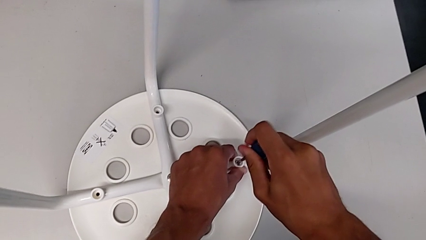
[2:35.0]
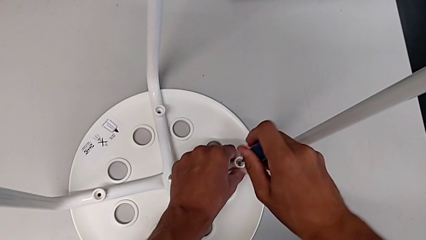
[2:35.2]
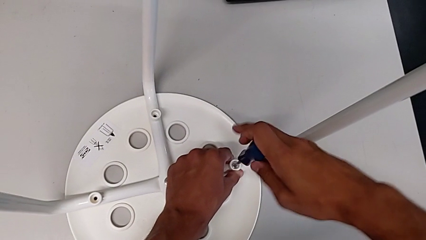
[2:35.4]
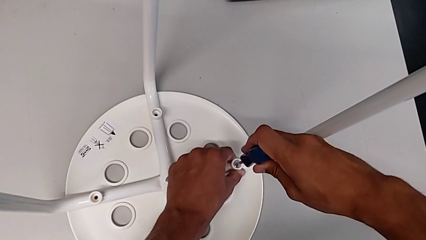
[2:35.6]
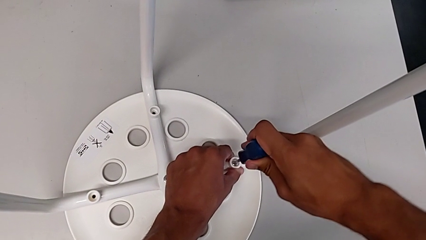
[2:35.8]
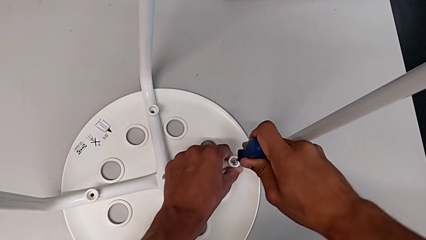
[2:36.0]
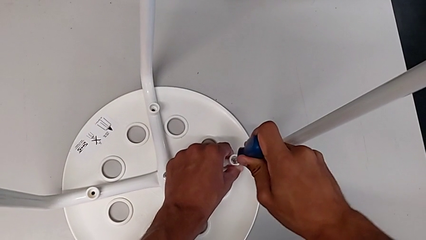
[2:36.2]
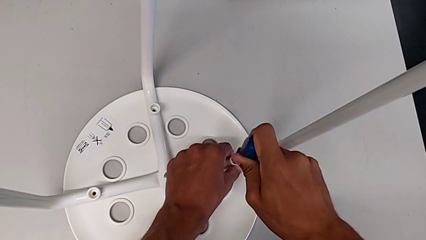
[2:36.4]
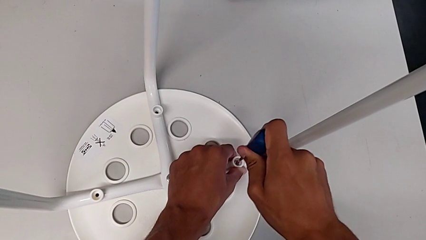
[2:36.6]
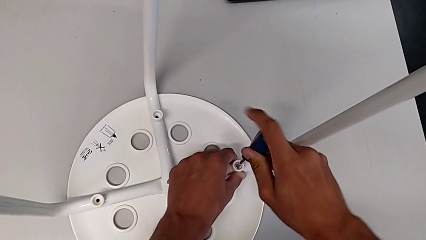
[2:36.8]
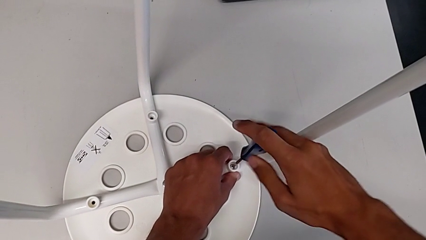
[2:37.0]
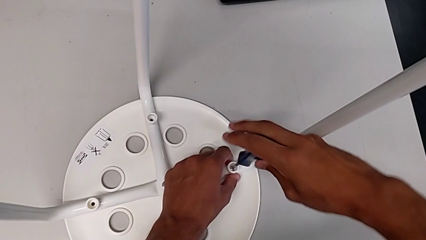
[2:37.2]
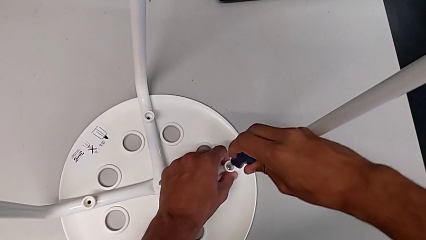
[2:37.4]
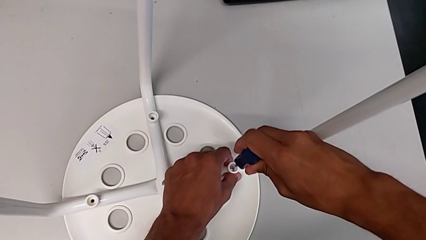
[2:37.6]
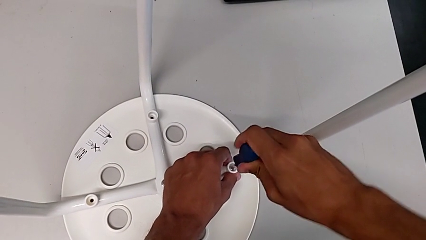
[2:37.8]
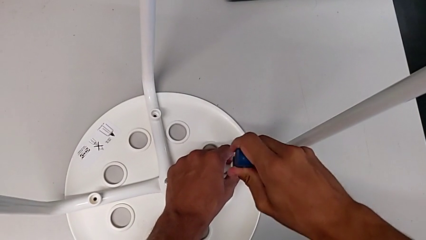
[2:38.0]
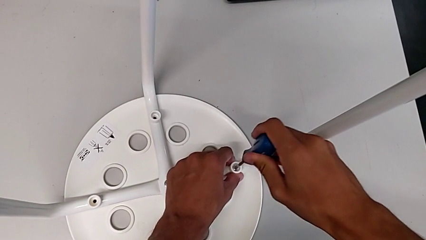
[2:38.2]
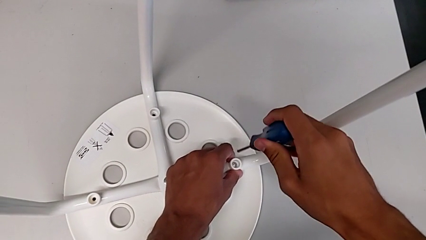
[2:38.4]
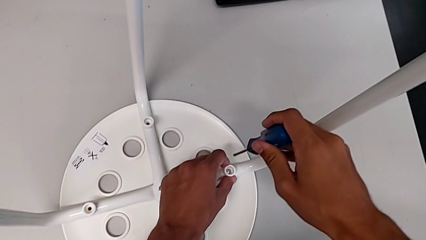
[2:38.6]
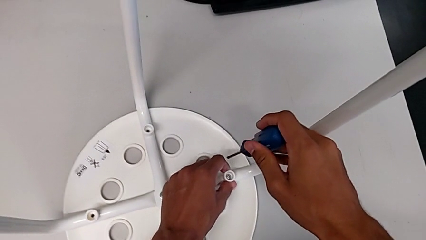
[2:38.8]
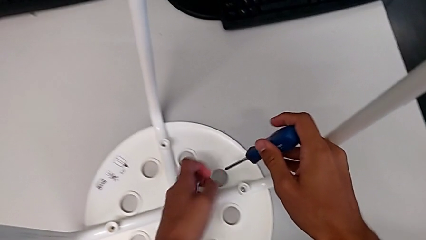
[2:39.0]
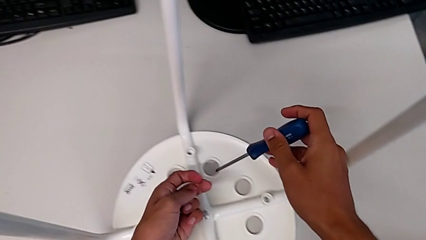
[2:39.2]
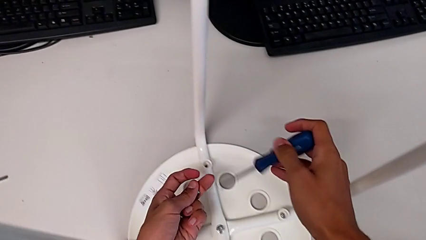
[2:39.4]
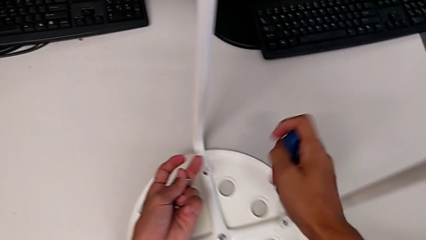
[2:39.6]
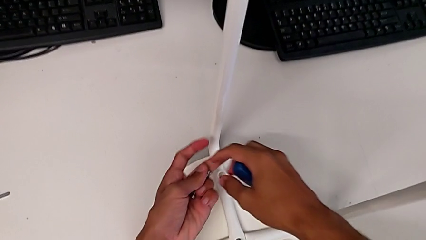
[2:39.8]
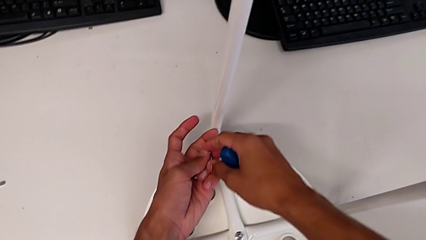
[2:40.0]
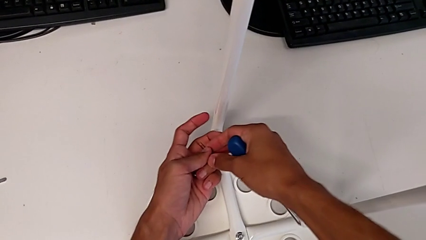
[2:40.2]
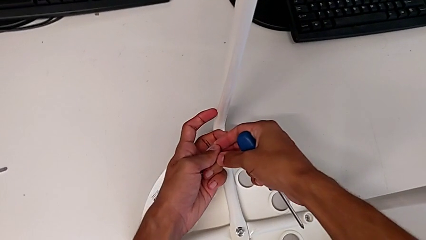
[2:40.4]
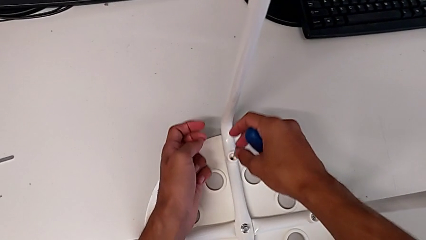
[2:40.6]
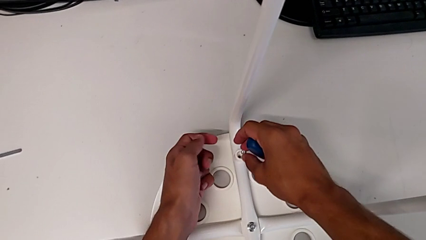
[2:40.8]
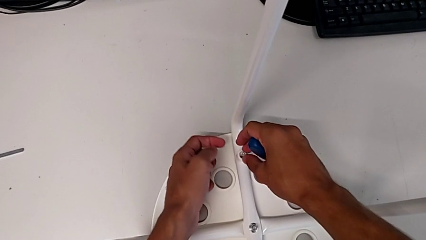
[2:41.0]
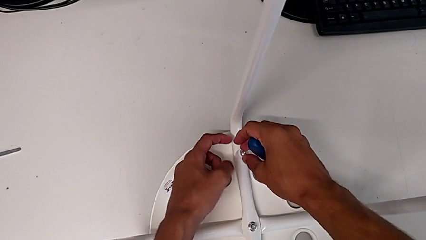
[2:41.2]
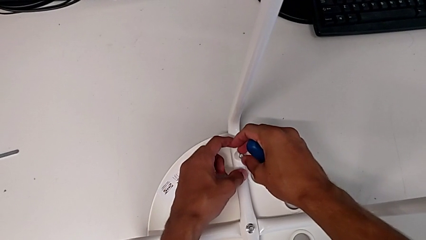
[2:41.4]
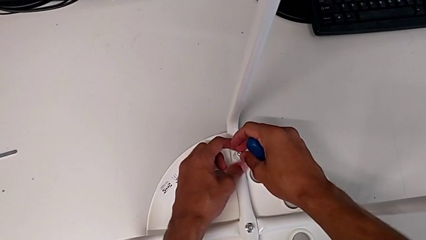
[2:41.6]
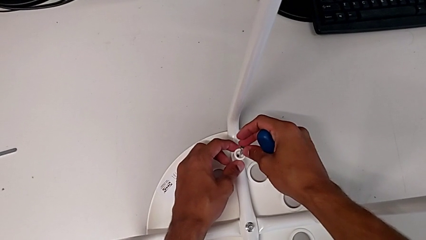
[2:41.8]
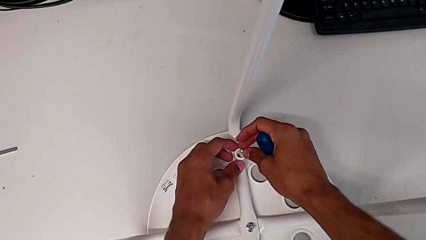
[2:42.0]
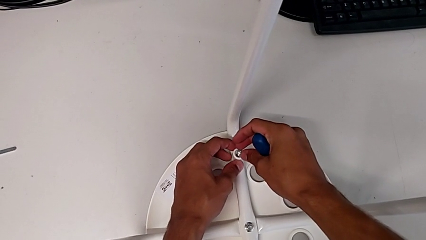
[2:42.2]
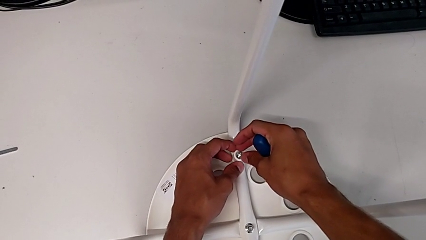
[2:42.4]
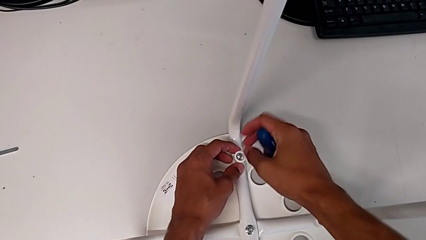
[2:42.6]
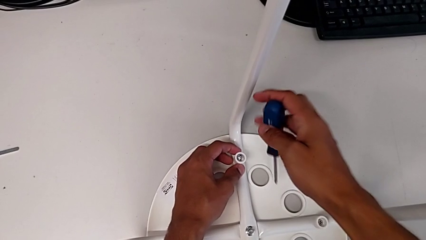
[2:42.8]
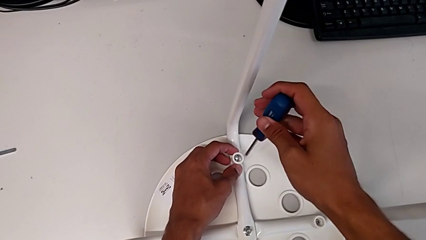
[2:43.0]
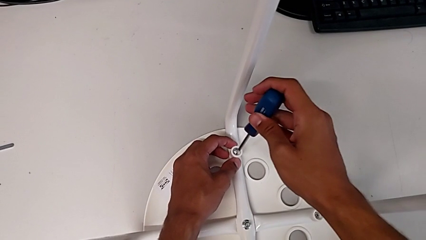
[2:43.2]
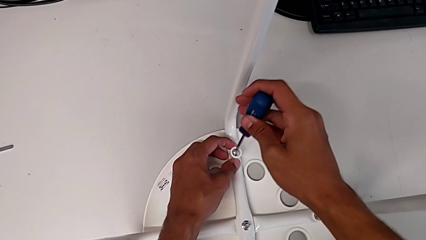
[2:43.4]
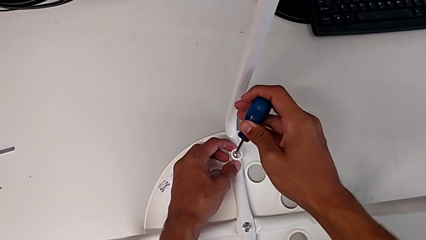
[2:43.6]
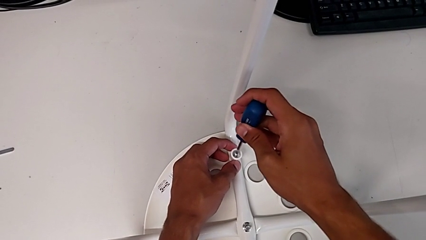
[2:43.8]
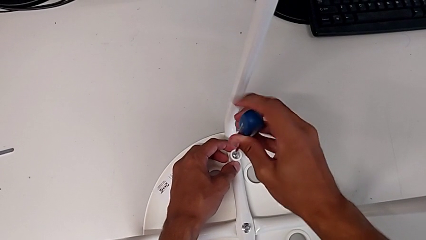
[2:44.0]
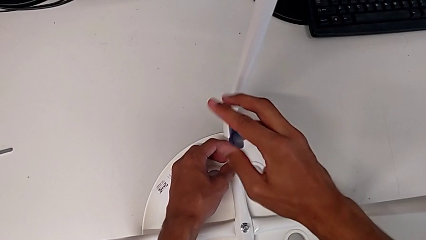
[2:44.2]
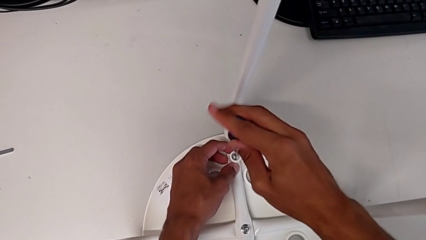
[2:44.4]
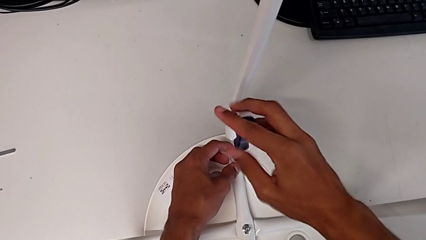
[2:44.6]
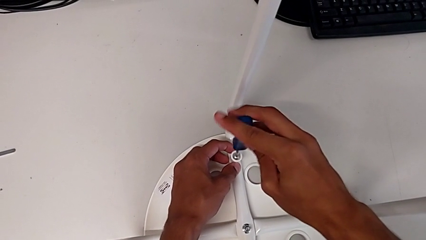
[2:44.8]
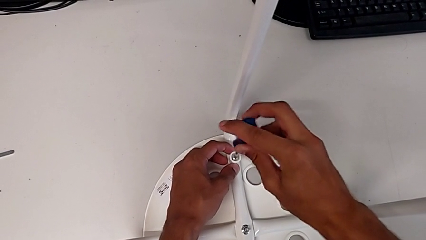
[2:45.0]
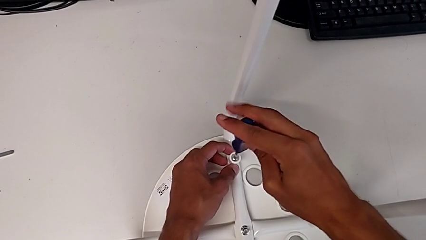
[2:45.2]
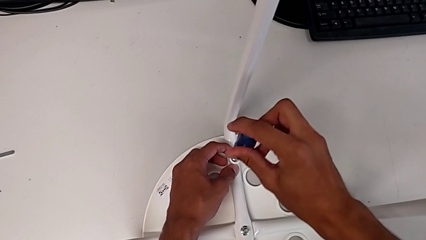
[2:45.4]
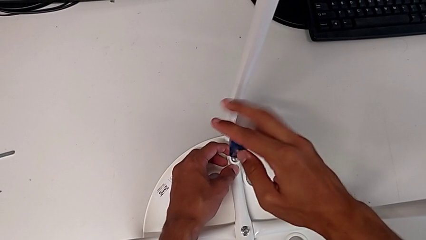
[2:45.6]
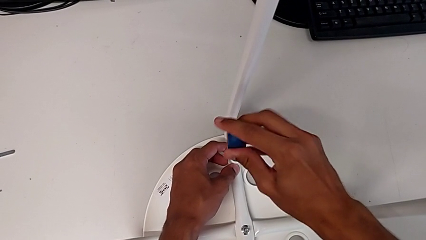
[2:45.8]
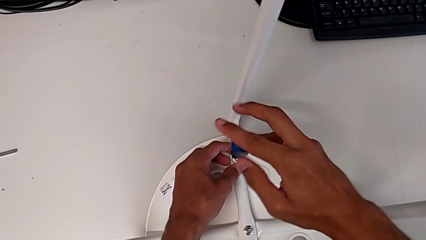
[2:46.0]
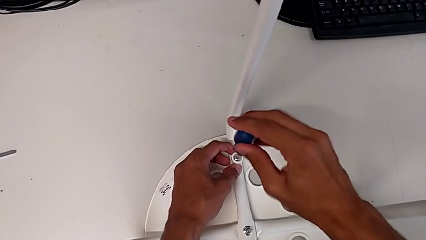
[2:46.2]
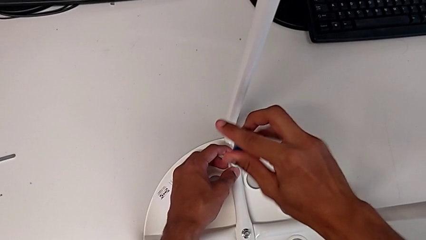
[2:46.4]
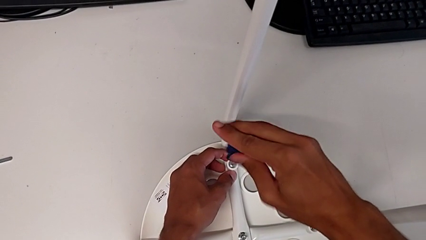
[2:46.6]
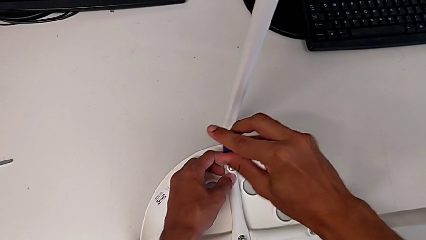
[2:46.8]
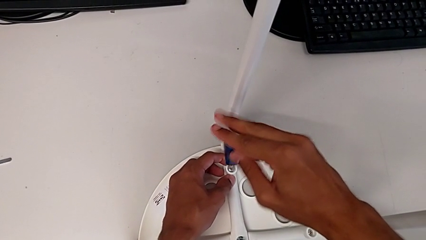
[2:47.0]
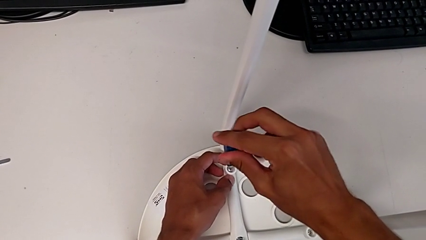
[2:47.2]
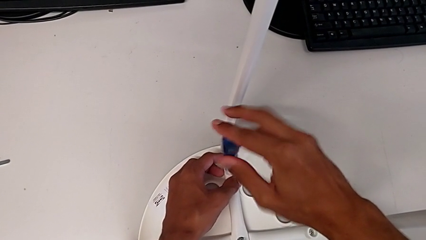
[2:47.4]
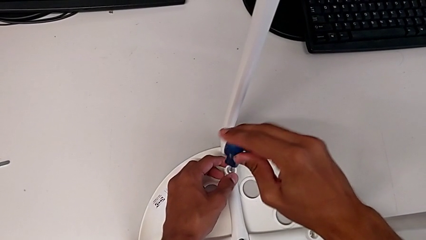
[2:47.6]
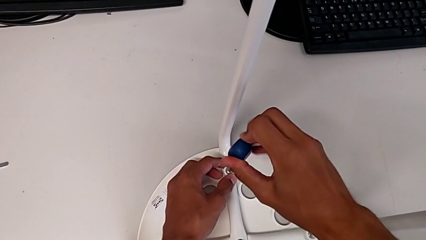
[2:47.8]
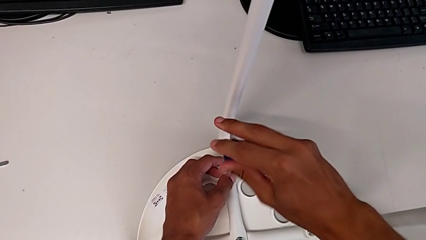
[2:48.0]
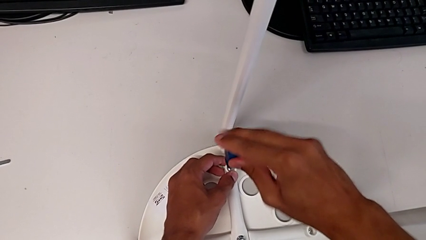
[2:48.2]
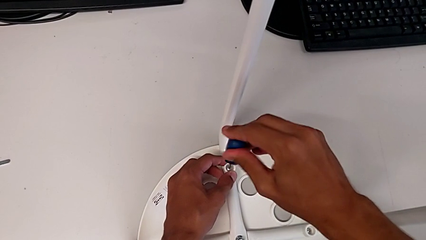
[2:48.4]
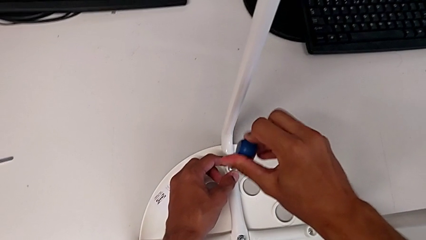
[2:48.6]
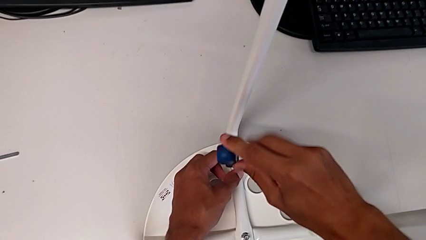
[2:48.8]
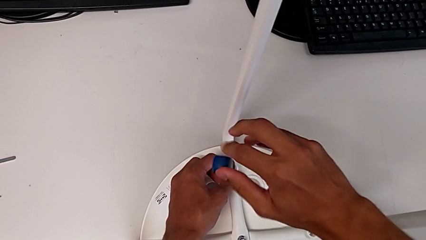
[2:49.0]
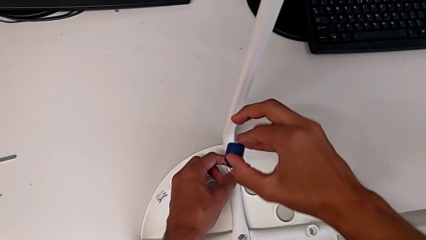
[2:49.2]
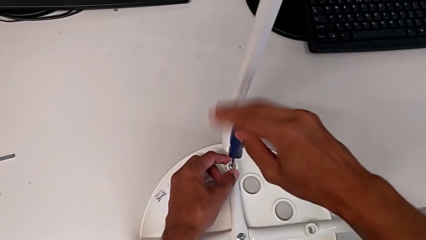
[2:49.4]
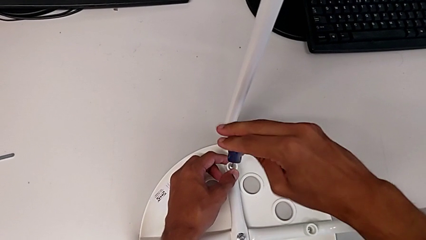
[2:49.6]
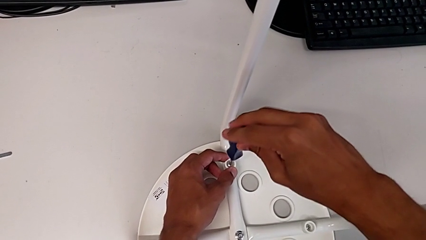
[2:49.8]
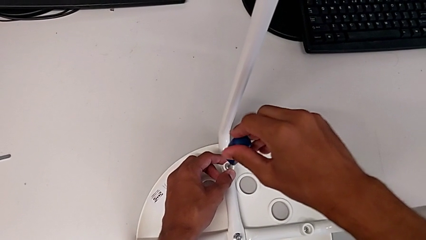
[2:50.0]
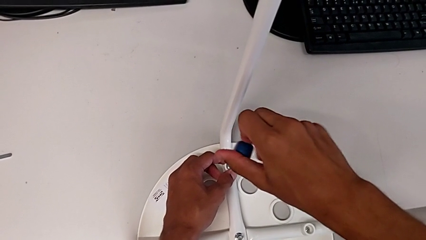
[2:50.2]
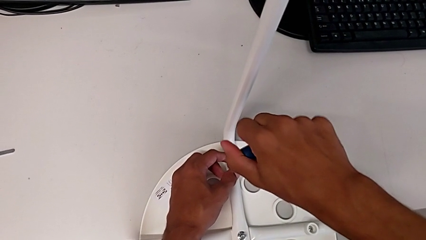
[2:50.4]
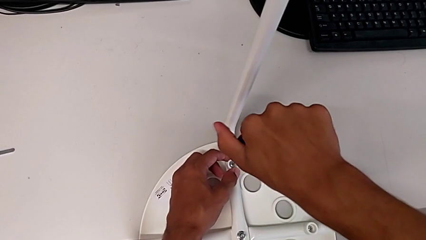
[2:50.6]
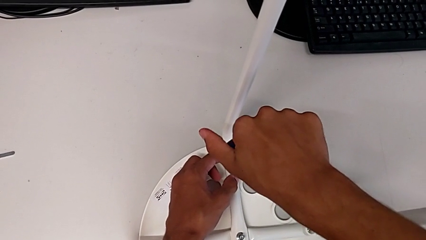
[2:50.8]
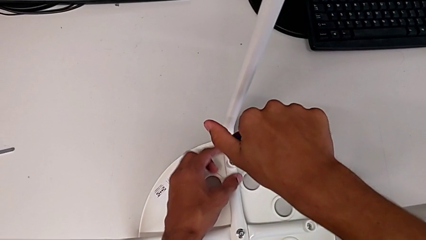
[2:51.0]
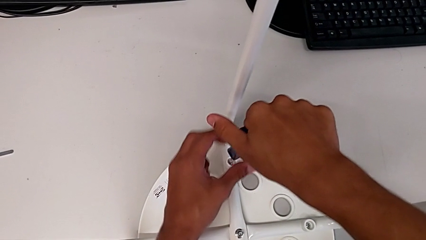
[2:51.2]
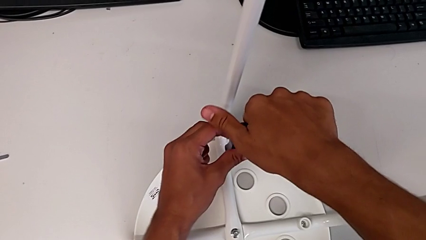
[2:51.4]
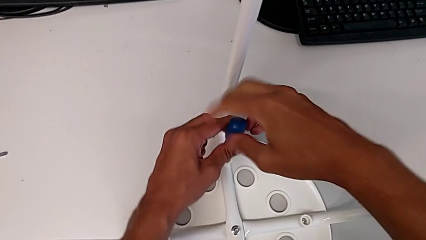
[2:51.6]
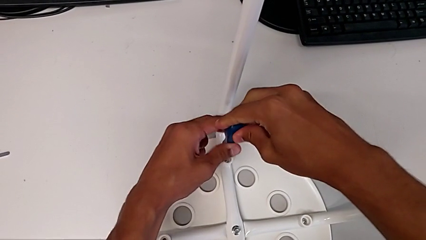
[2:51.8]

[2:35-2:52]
The camera wearer is assembling the seat. They screw the screw, withdraw the screwdriver, grab the screw, insert it, insert the screwdriver and begin to screw the screw.
